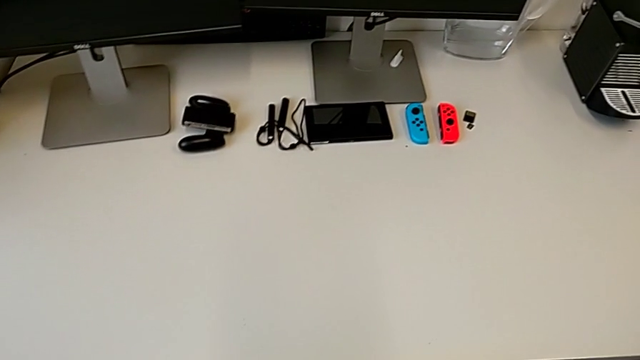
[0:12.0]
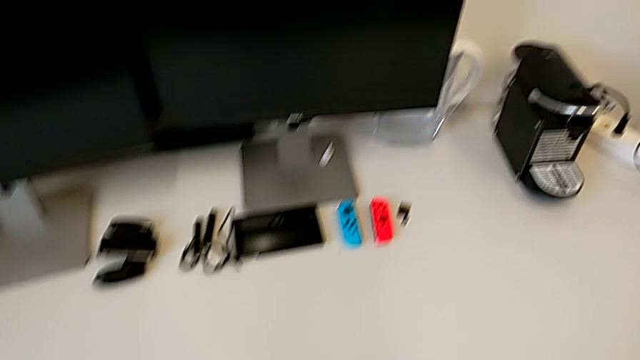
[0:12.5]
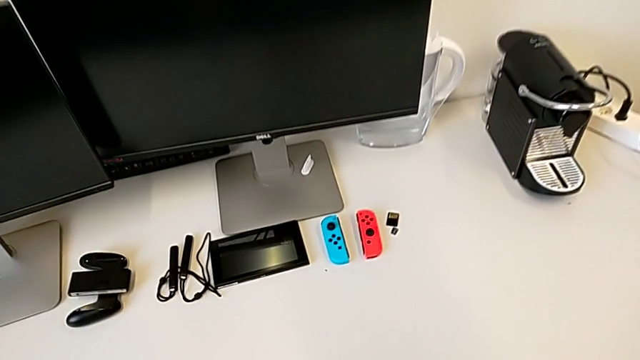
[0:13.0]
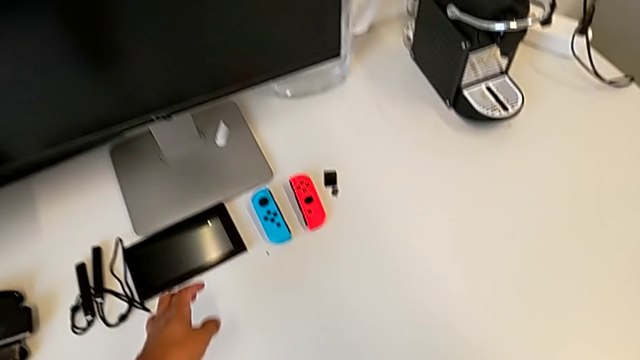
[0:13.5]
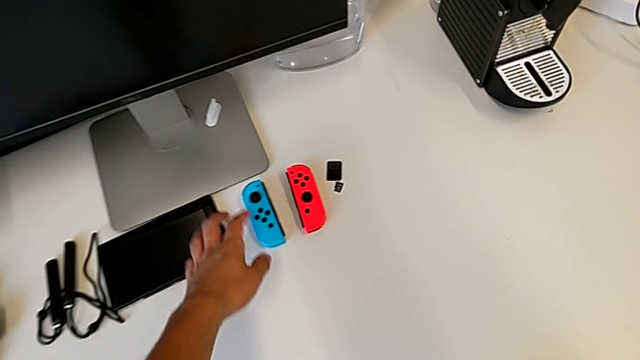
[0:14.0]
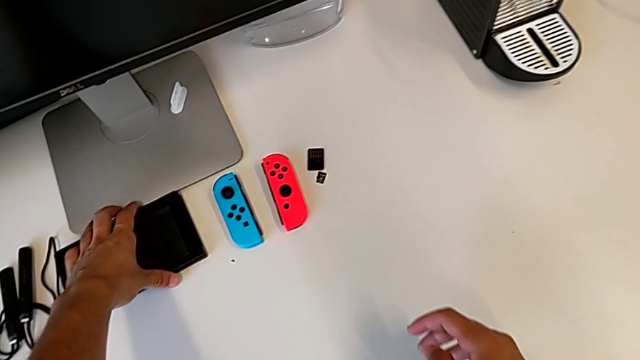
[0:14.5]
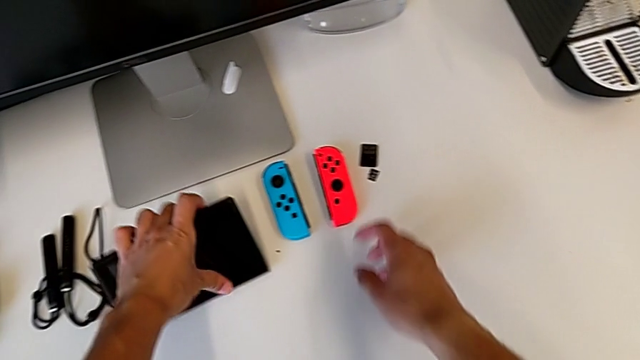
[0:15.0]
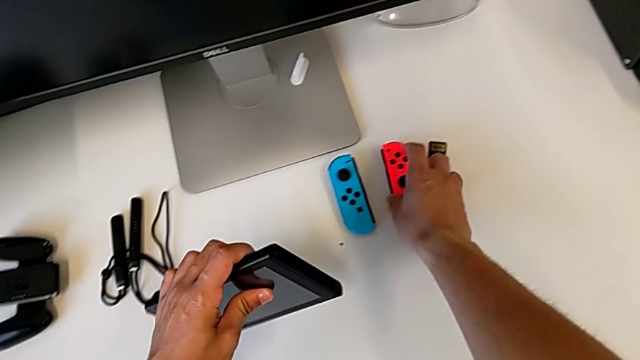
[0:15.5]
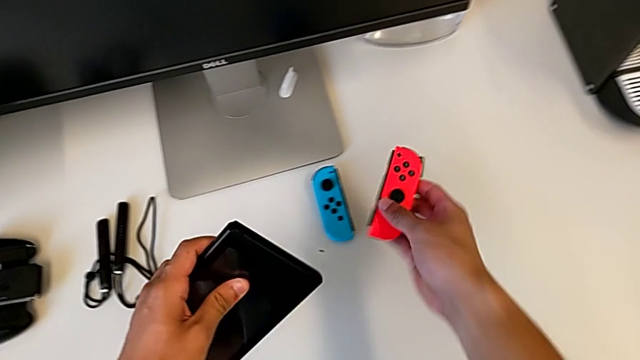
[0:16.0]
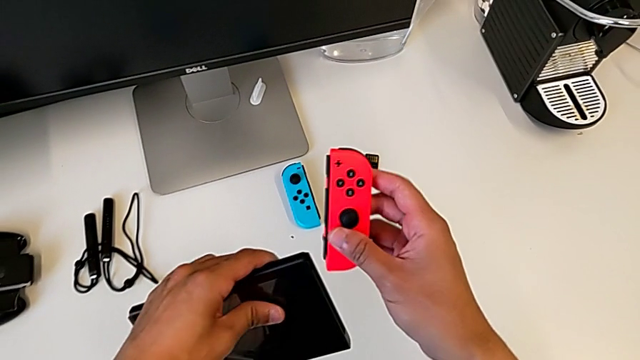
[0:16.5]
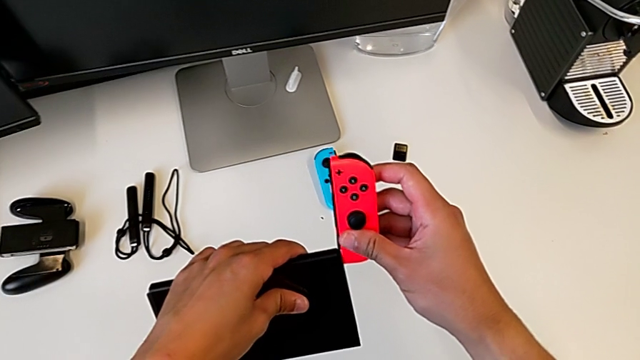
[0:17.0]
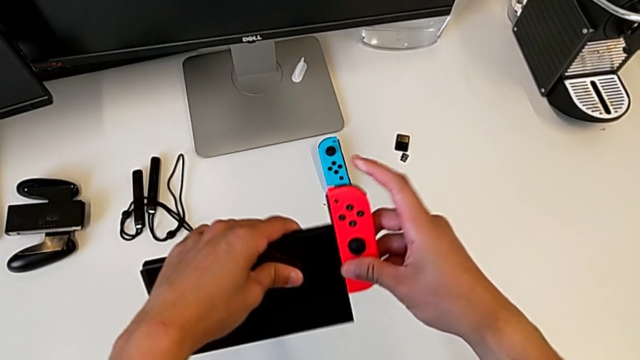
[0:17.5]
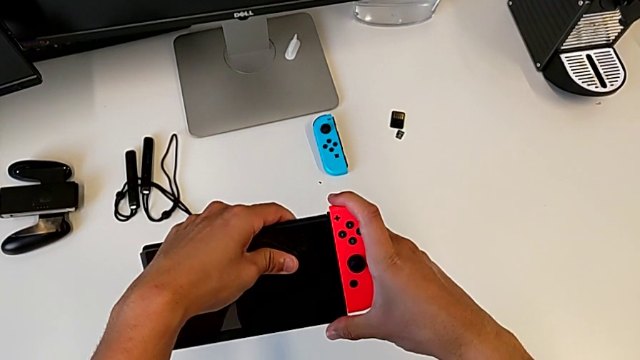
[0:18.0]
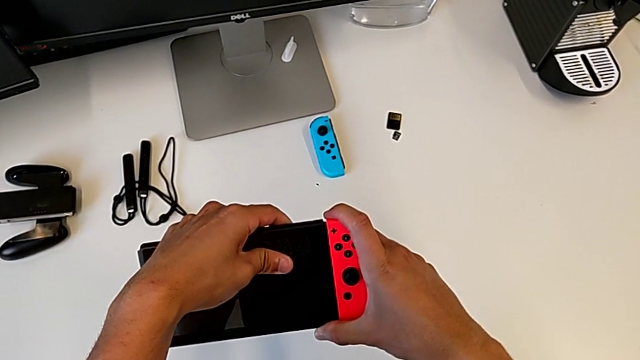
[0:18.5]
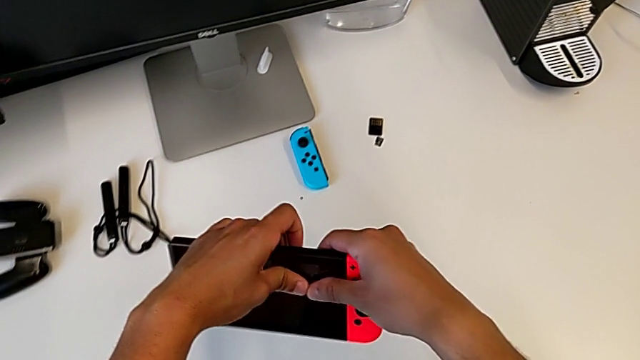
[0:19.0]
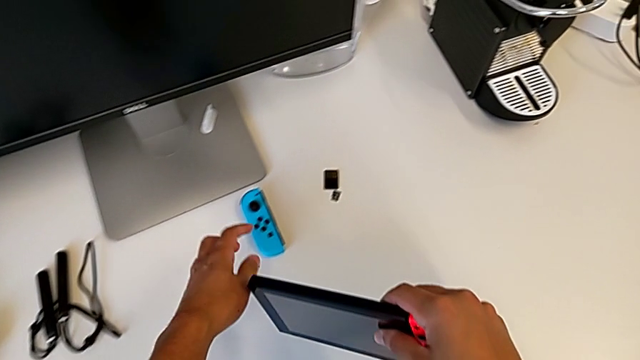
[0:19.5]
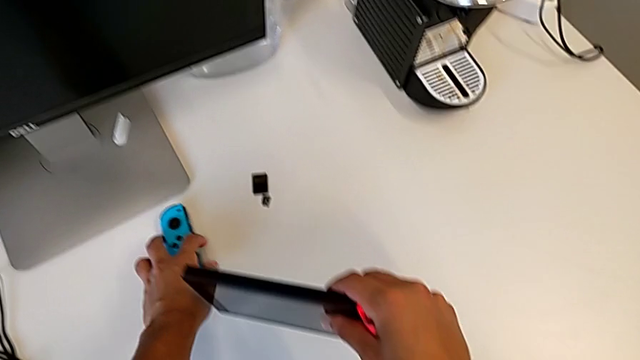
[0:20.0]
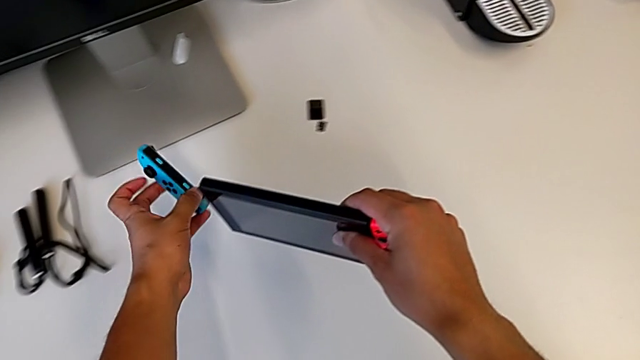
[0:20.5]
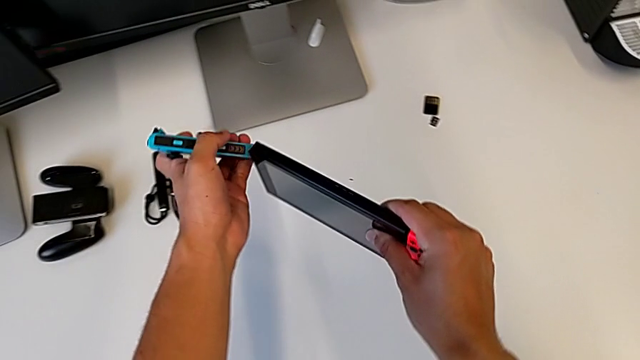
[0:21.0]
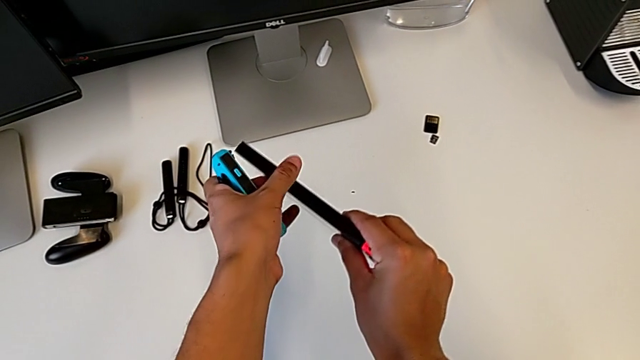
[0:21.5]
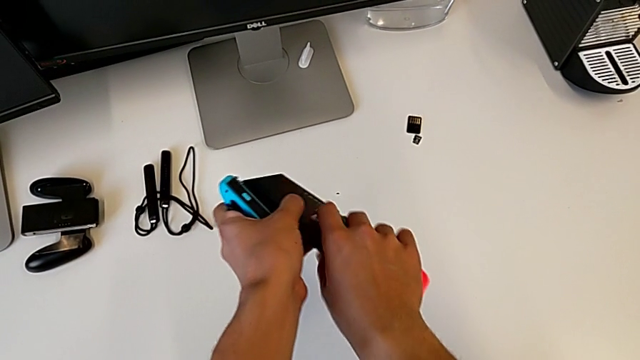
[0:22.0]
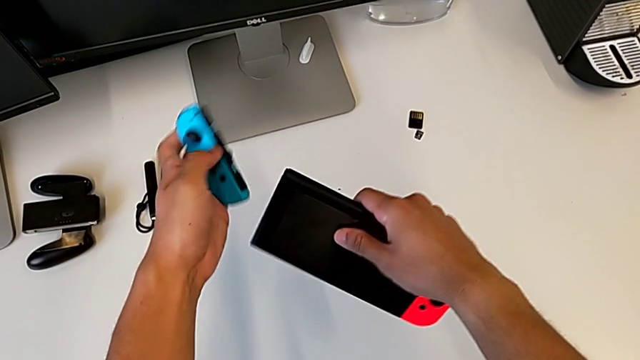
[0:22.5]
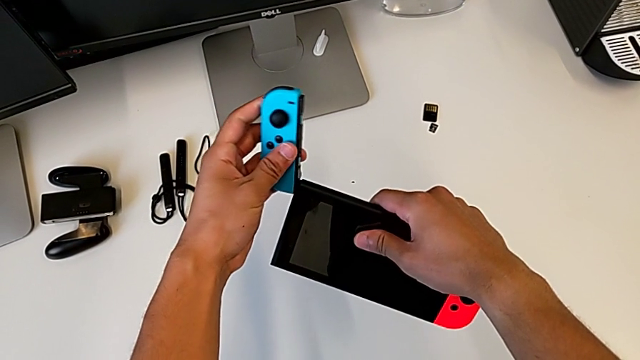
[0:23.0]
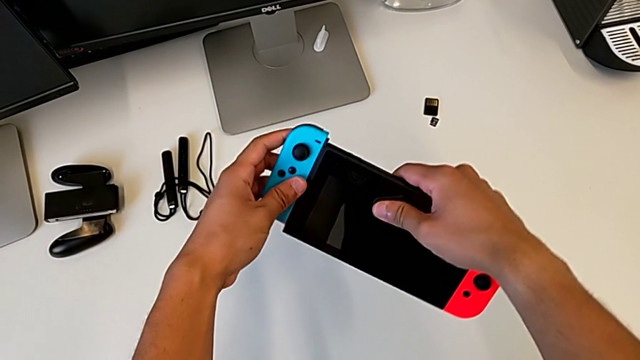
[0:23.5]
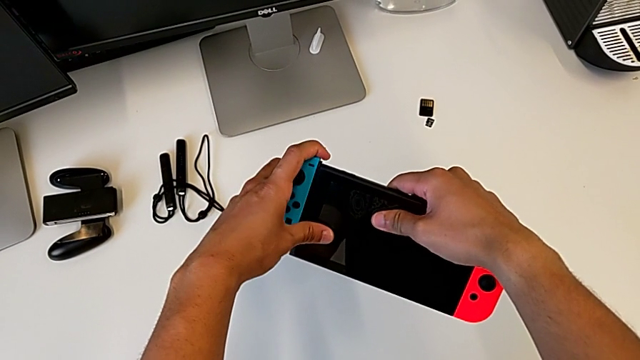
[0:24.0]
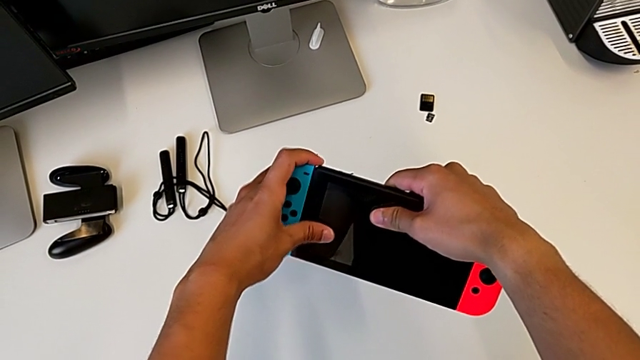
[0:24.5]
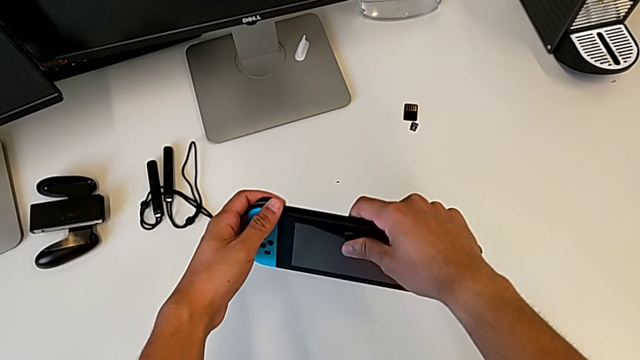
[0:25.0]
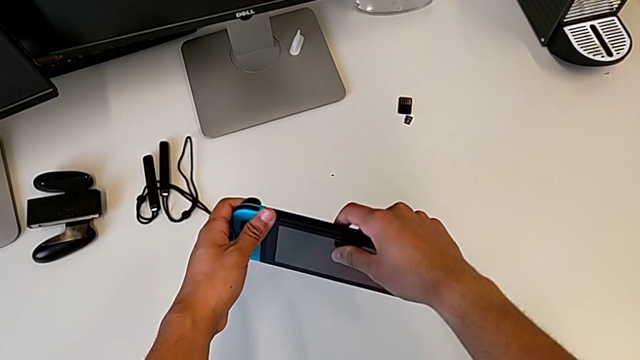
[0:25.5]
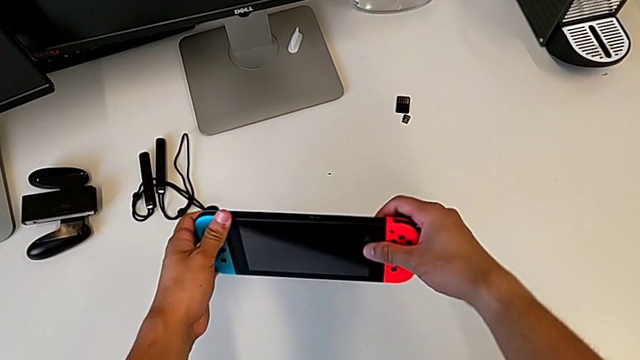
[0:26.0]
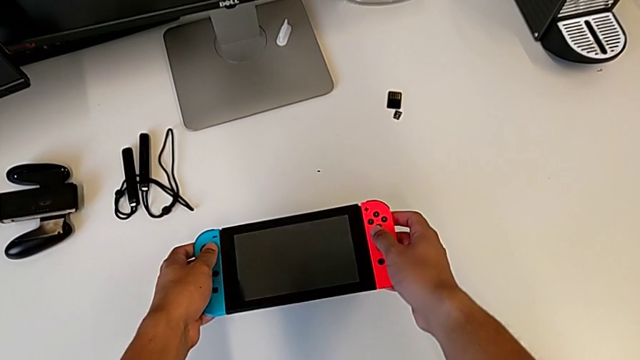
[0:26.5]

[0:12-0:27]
The camera wearer assembles the Joy-Con controllers into the Nintendo Switch. They grab the Nintendo Switch with the left hand, grab the red Joy-Con controller with the right hand, assemble it with the right hand, grab the blue Joy-Con controller and begin to assemble it.

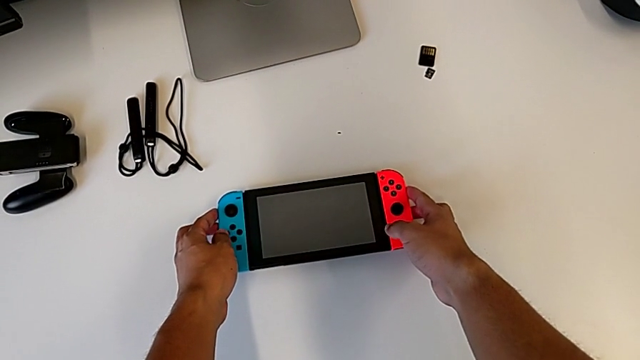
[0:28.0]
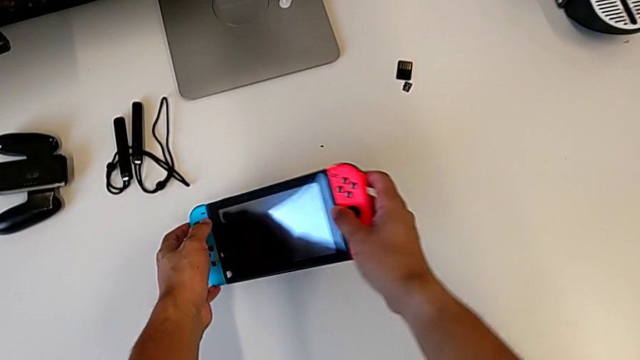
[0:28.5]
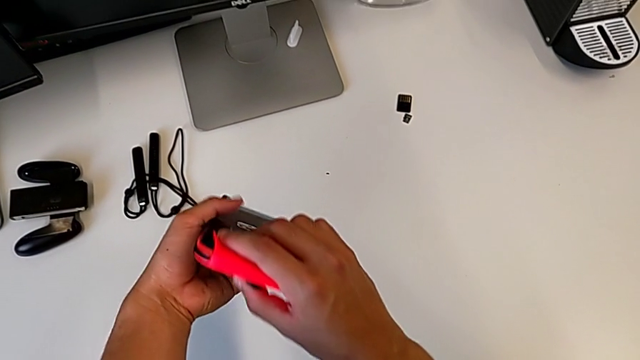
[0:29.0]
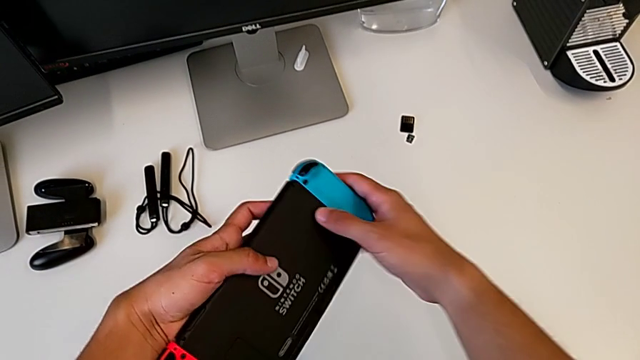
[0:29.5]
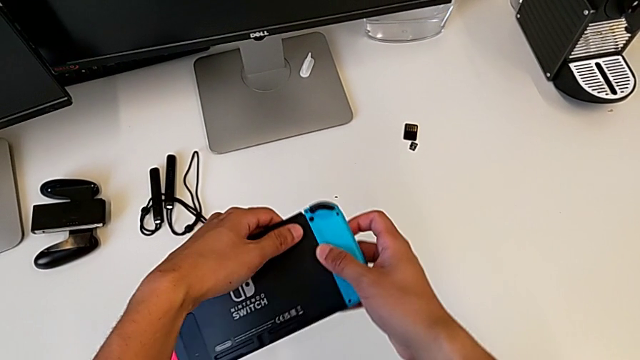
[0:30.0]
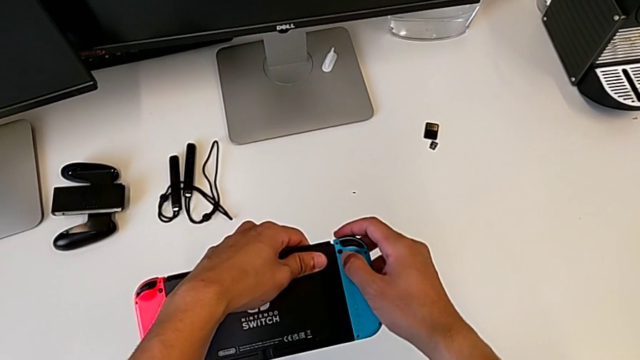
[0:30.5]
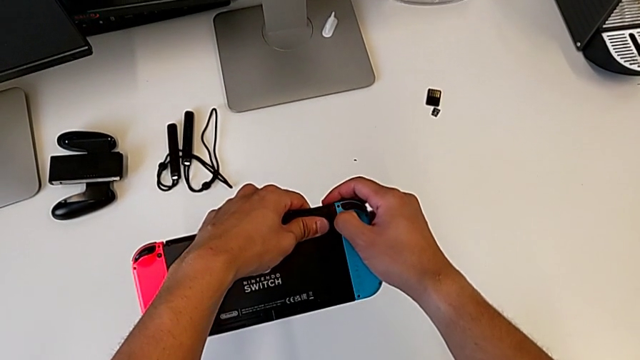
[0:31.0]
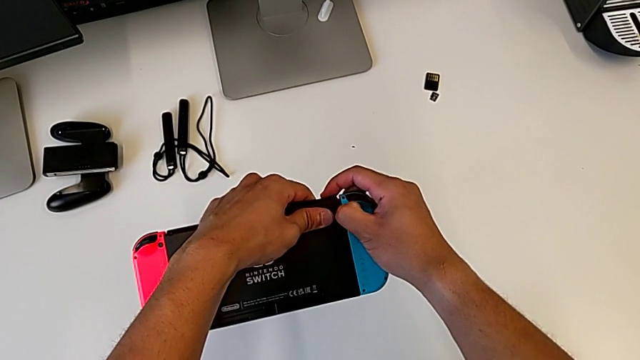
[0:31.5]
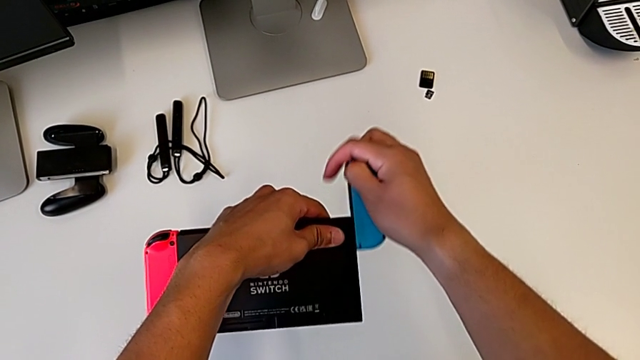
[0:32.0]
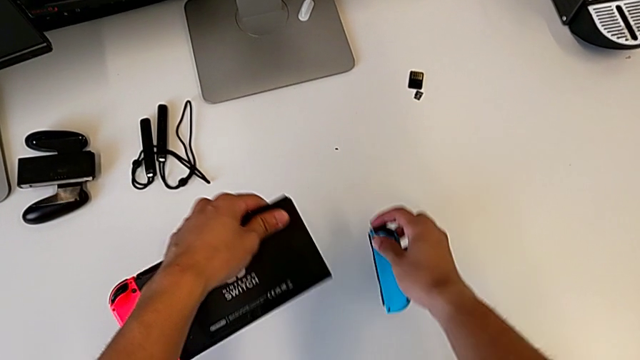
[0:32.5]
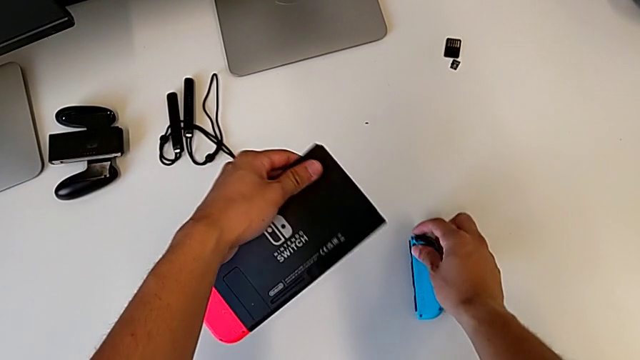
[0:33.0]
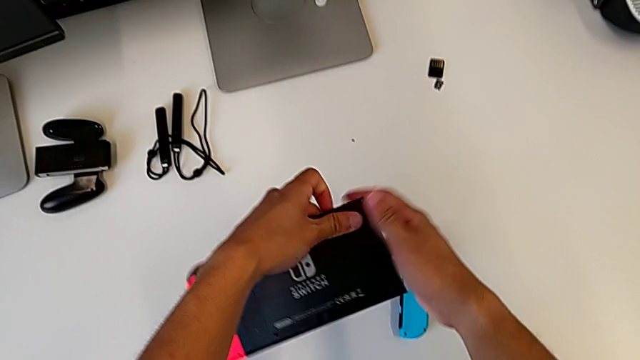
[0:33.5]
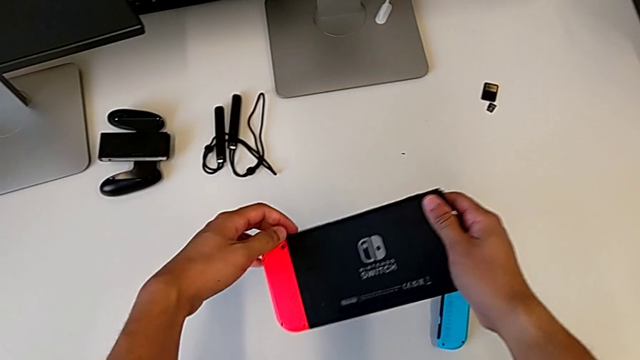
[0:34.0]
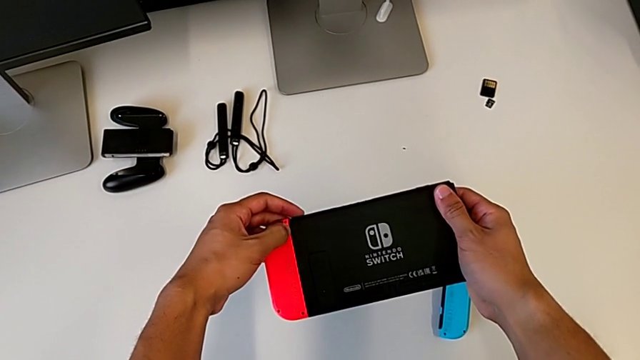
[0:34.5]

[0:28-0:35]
The camera wearer is removing the Joy-Con controllers from the Nintendo Switch. They assemble the blue Joy-Con controller, withdraw it and place the Joy-Con controller.
